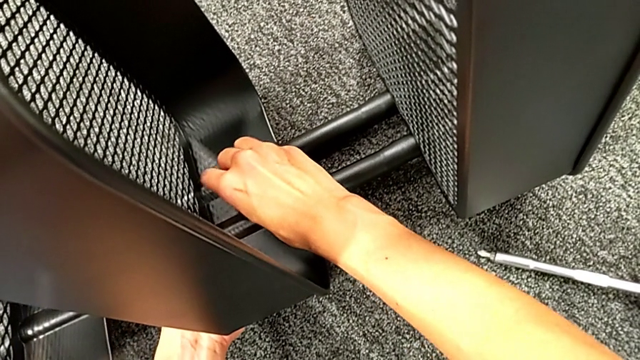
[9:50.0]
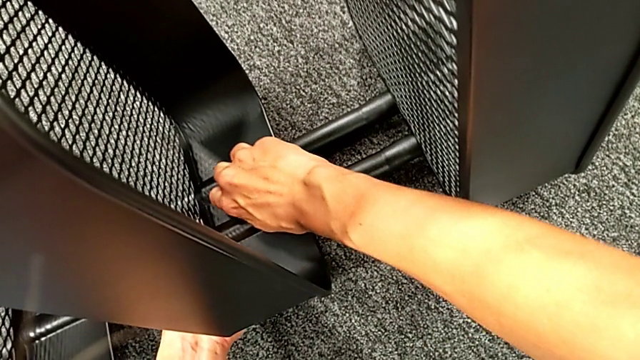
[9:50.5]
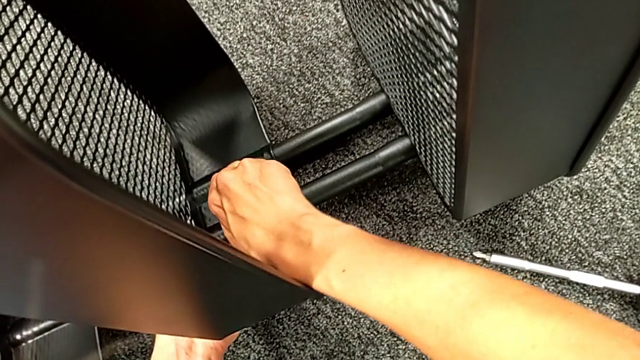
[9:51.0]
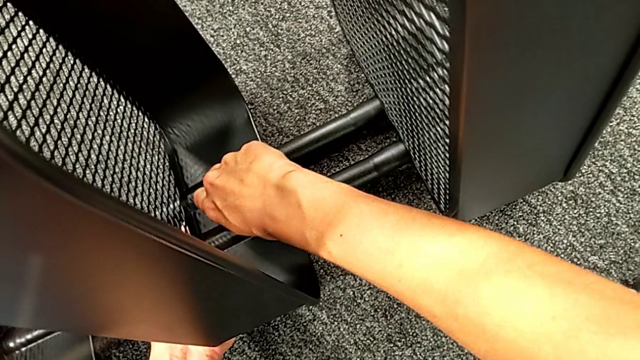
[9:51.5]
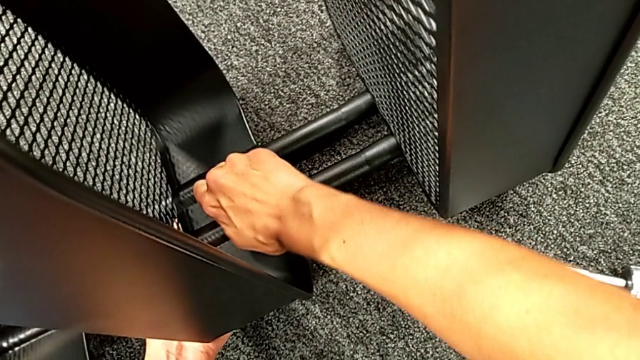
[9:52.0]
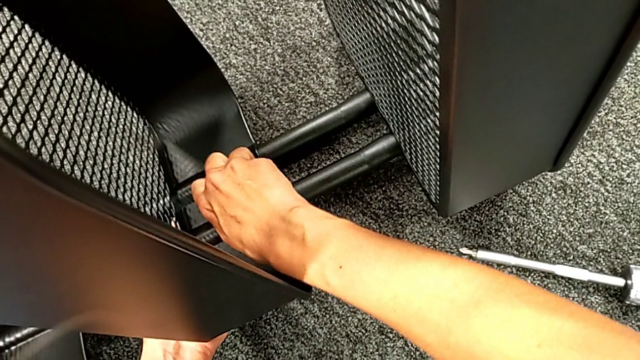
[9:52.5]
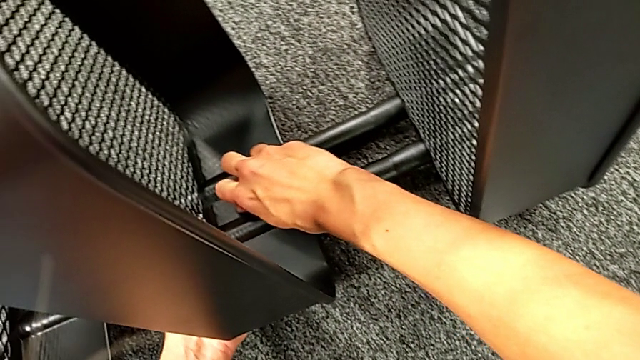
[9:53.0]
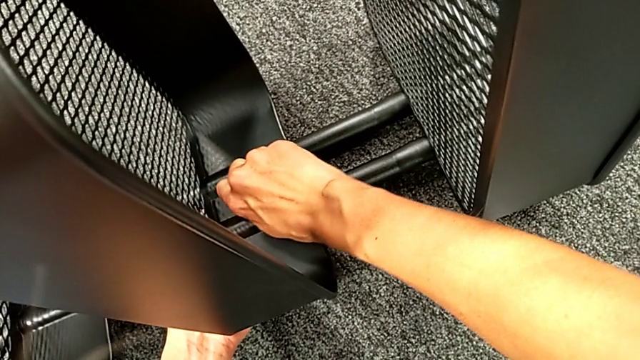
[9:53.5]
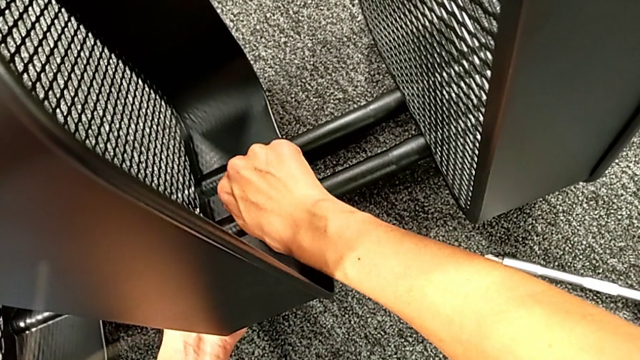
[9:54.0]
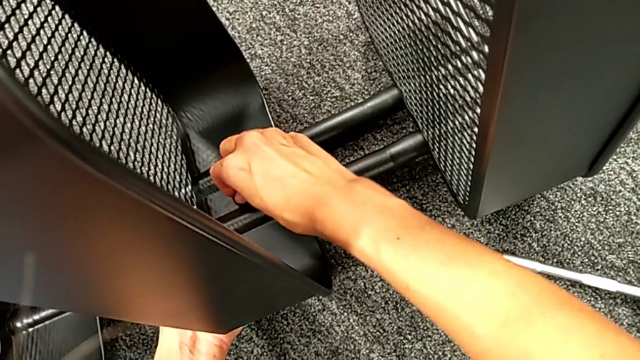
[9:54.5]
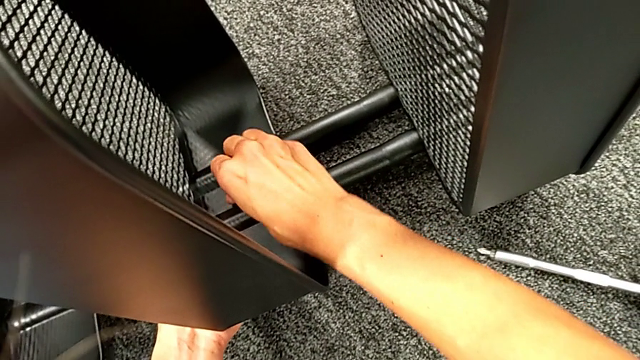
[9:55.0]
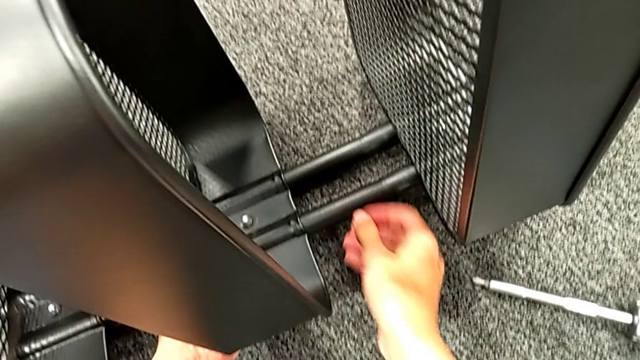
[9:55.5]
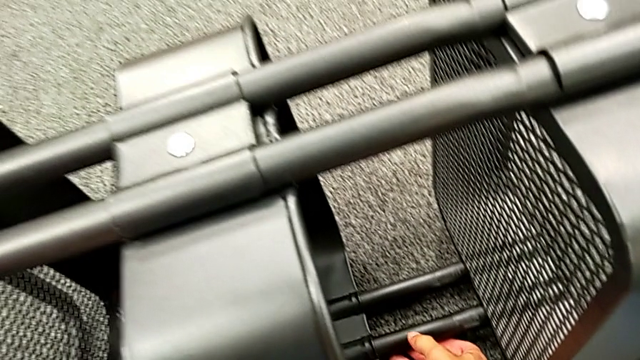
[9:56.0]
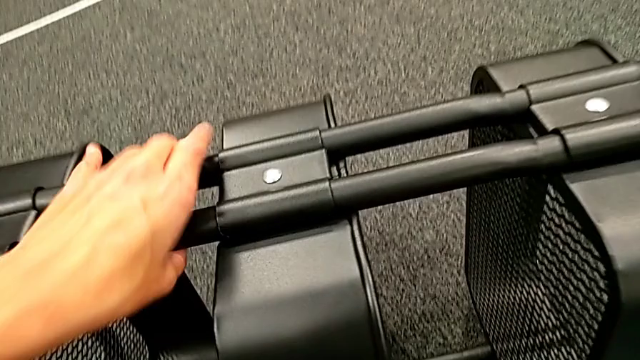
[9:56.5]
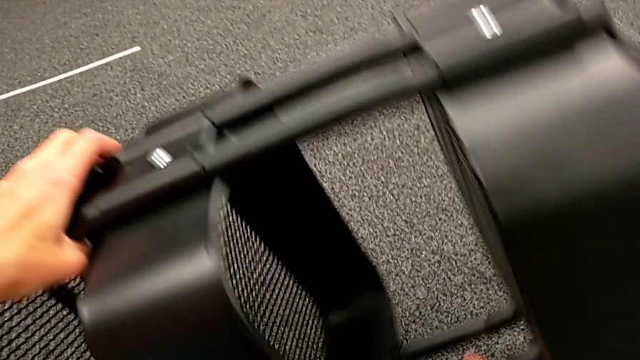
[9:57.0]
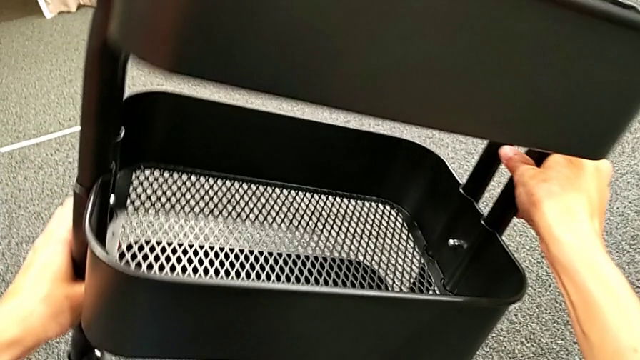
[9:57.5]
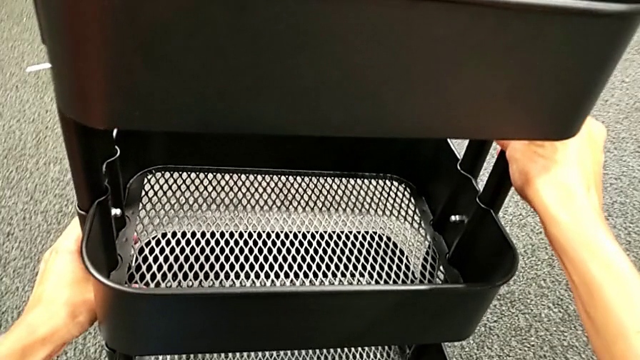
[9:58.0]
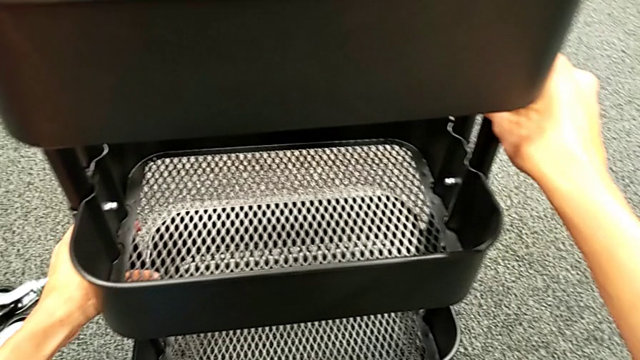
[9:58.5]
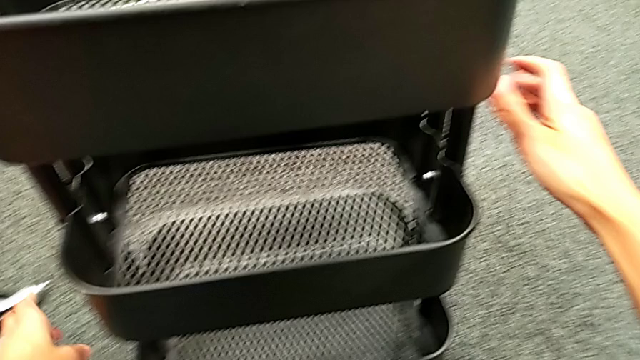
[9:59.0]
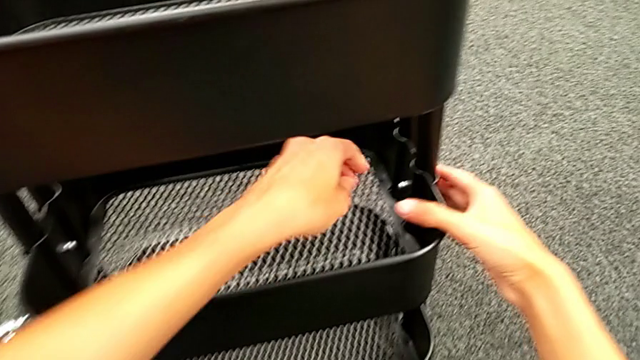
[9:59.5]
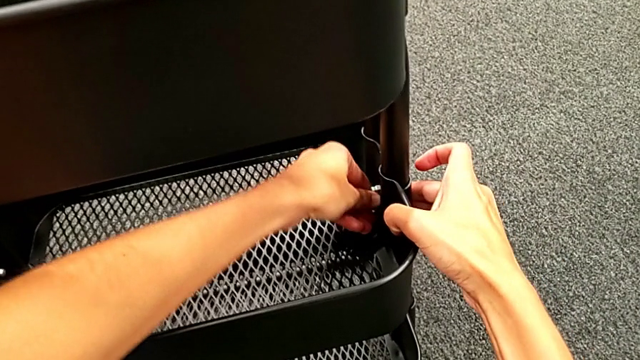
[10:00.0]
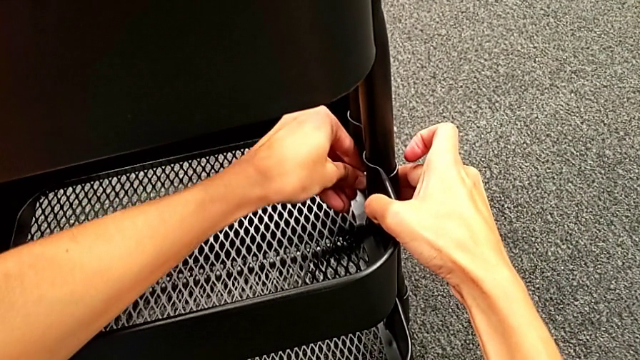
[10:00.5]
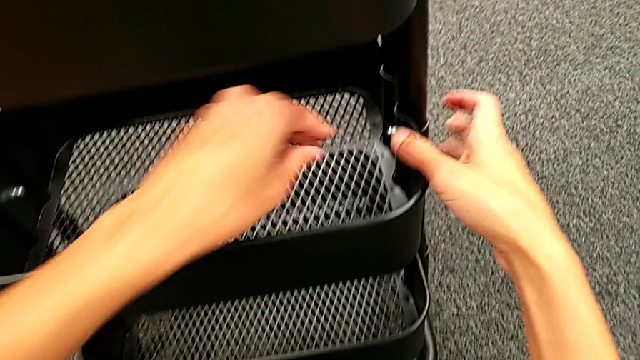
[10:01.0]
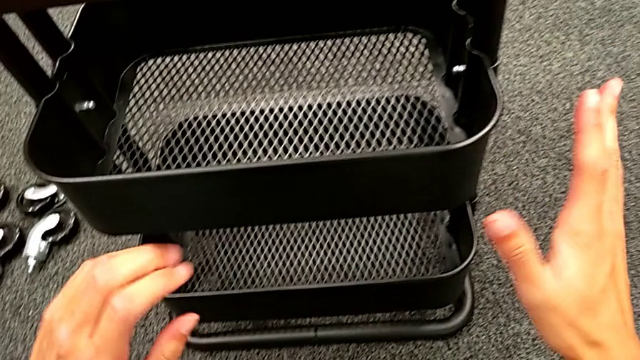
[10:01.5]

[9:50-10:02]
The camera wearer is assembling the middle tray. They keep screwing the second hexagon cap nut and rotate the black frame.

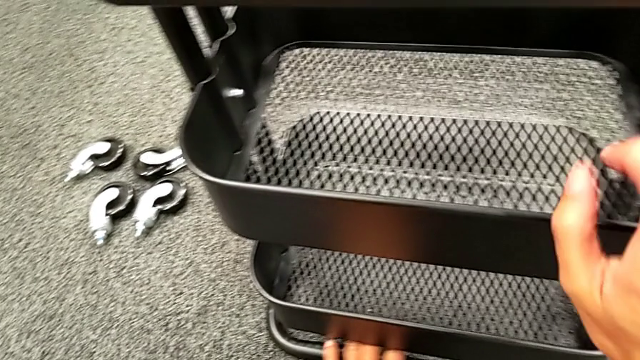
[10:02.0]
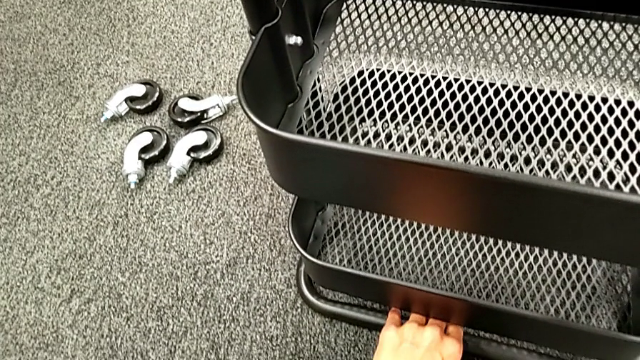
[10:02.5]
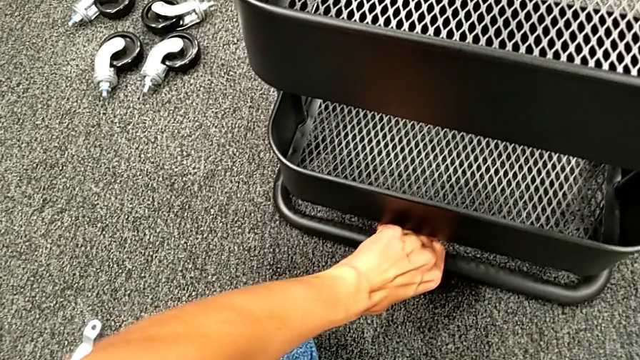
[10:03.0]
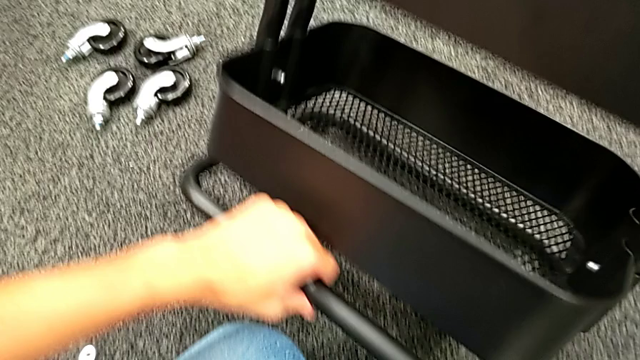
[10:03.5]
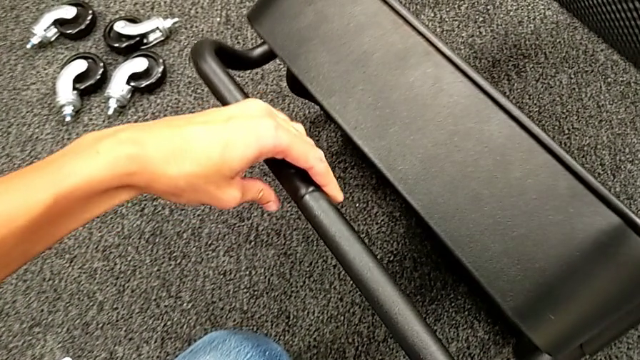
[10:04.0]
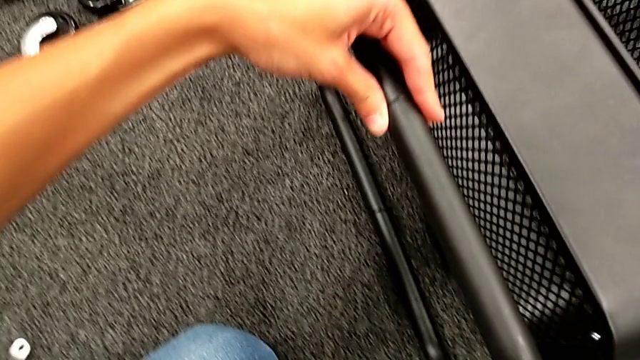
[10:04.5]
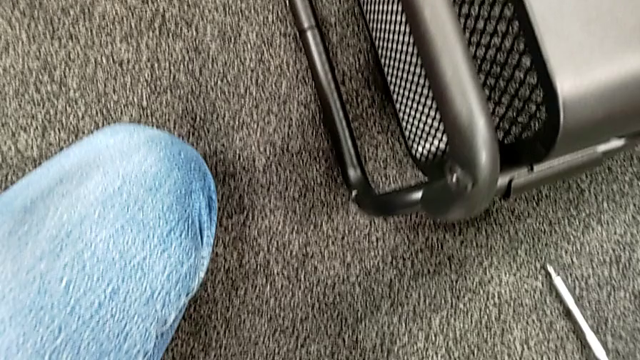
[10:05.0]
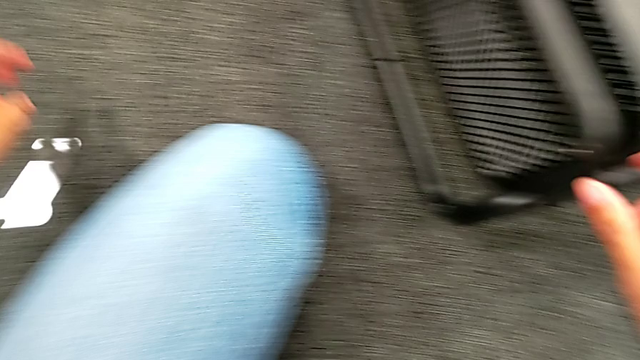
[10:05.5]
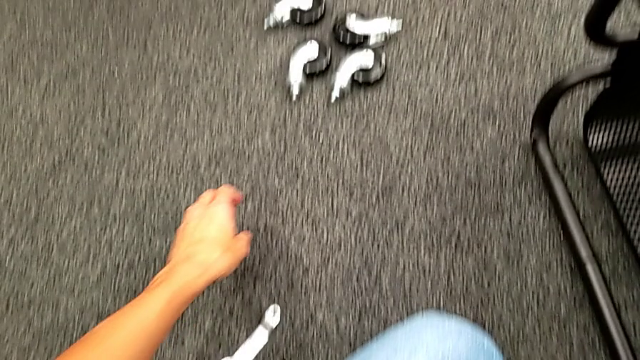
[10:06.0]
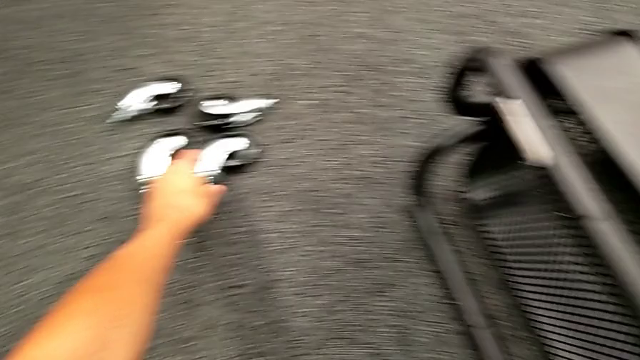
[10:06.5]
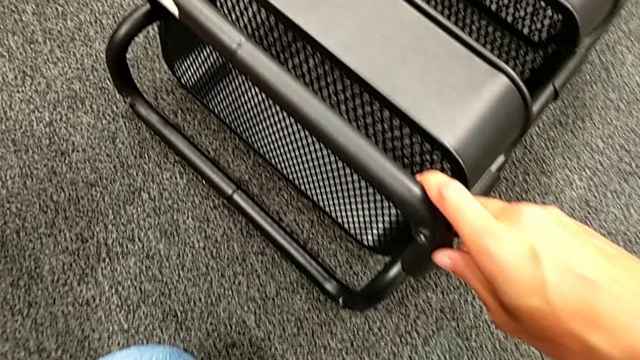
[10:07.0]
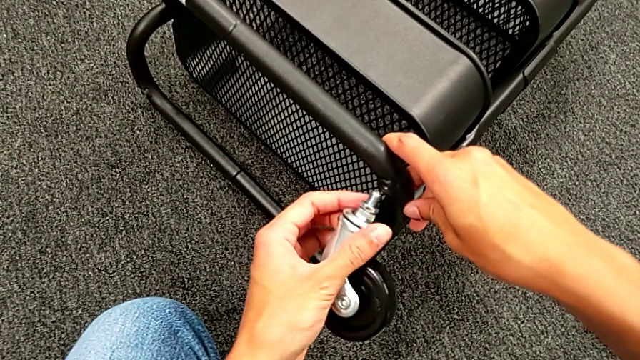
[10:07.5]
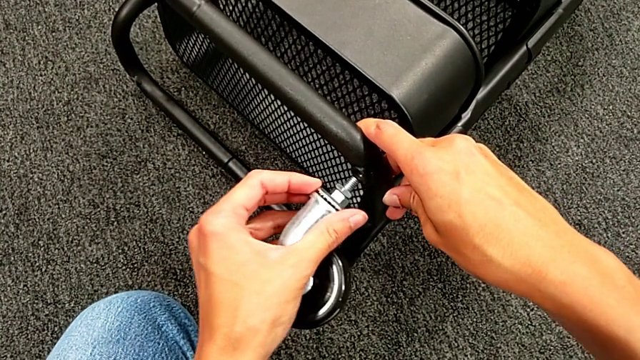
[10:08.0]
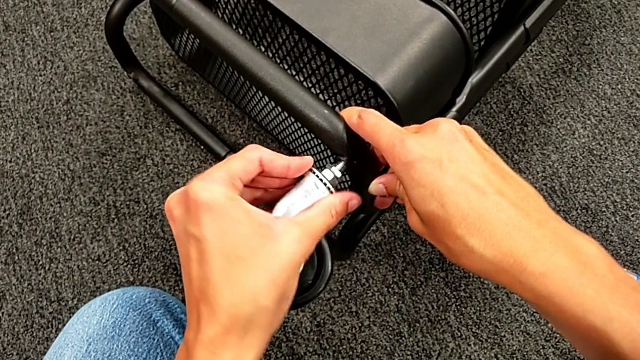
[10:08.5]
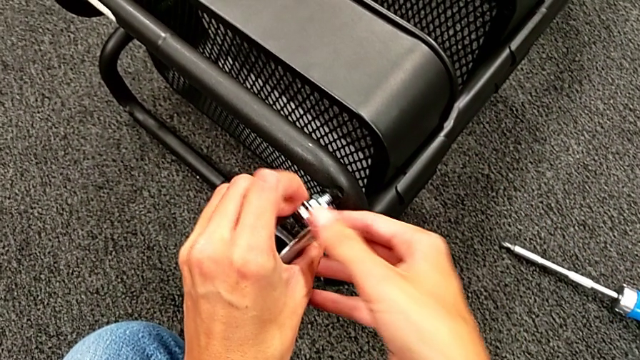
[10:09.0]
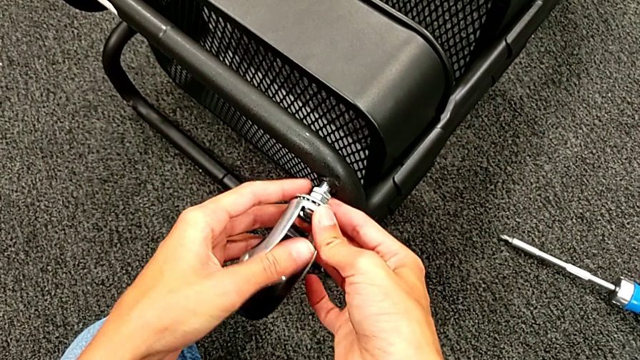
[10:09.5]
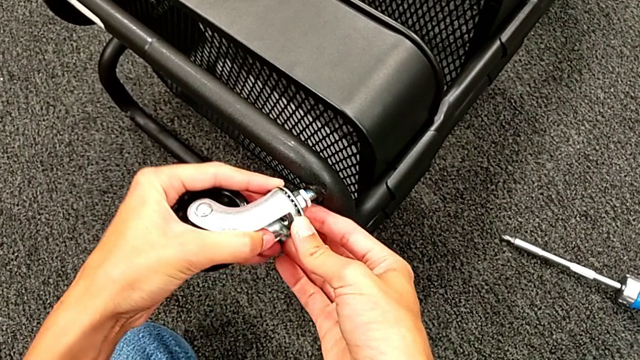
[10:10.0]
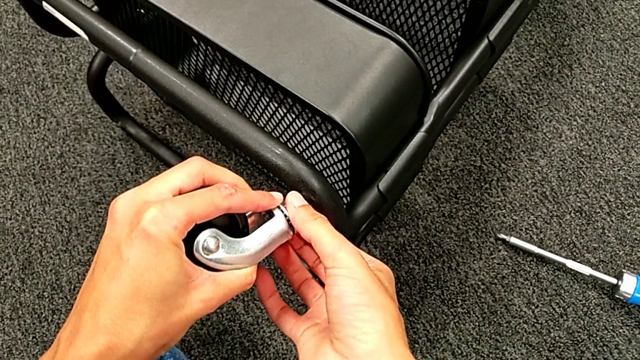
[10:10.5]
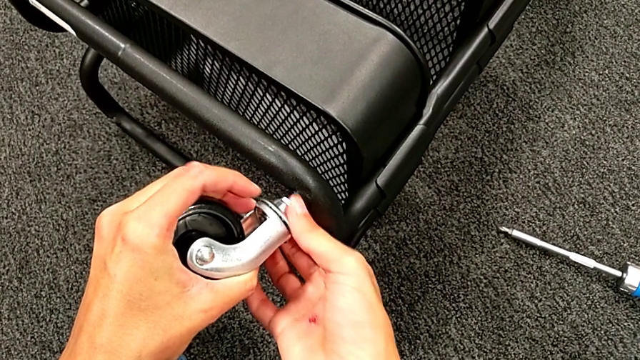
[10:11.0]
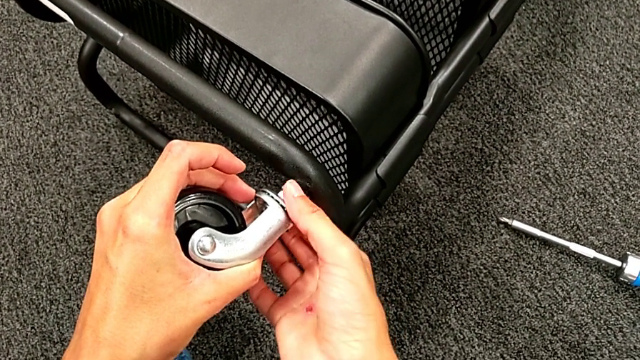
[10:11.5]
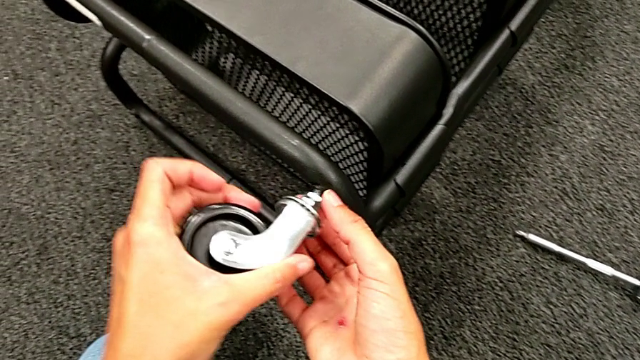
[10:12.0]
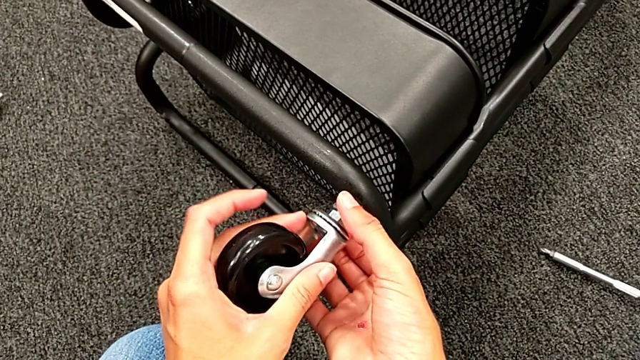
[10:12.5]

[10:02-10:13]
The camera wearer is placing the wheels. They rotate the black frame, grab the first wheel, place it and begin to wrongly screw the wheel.
